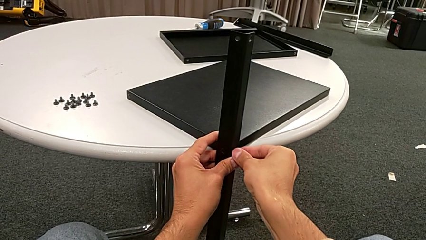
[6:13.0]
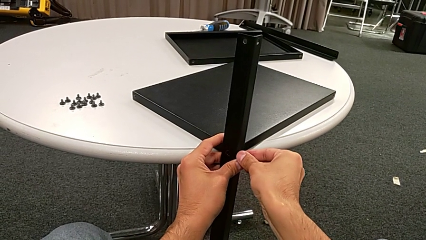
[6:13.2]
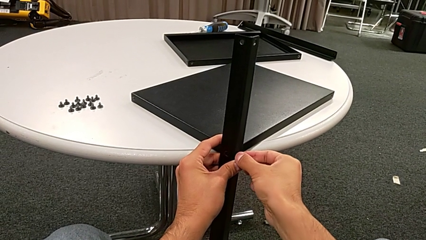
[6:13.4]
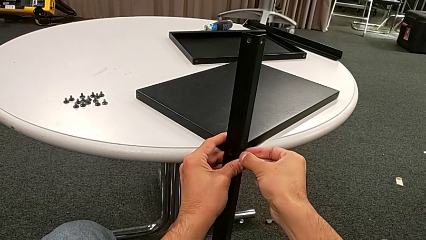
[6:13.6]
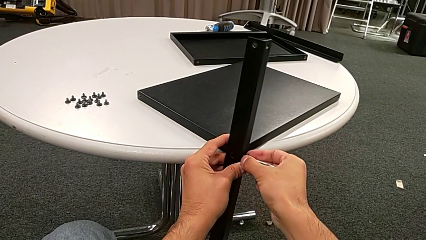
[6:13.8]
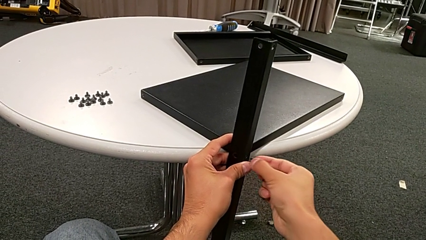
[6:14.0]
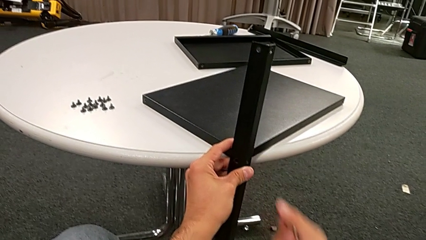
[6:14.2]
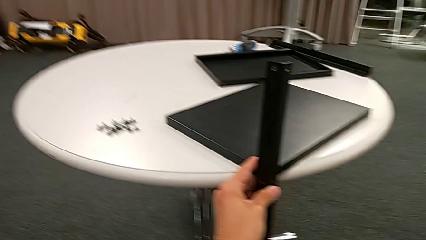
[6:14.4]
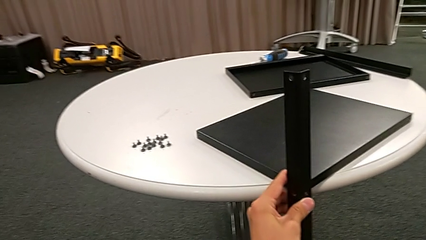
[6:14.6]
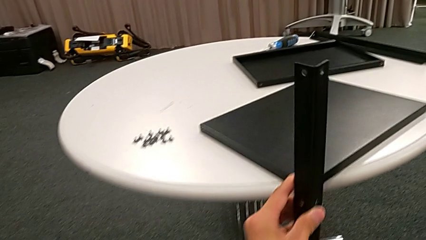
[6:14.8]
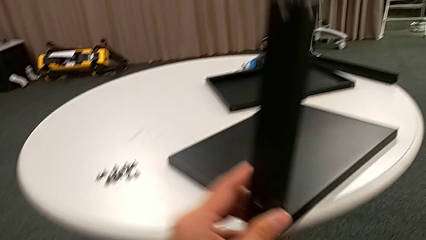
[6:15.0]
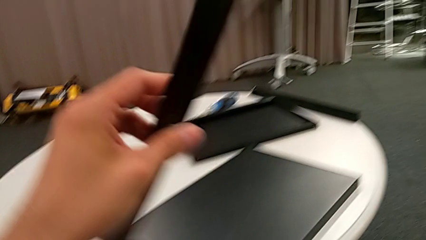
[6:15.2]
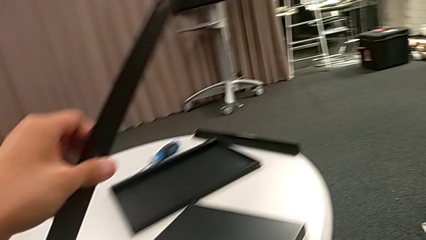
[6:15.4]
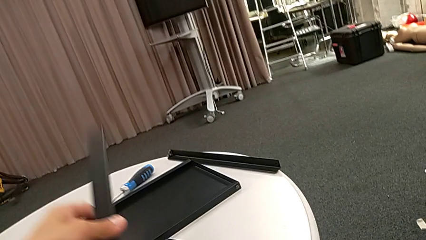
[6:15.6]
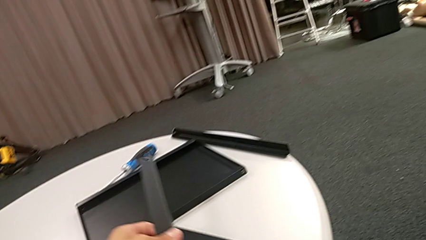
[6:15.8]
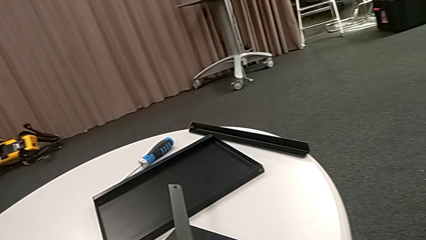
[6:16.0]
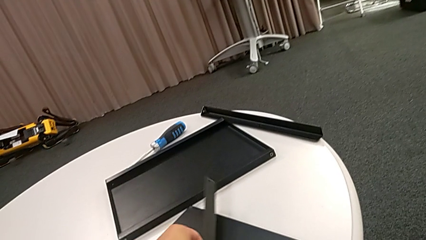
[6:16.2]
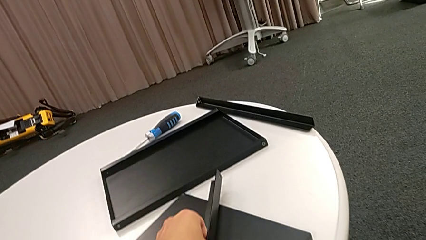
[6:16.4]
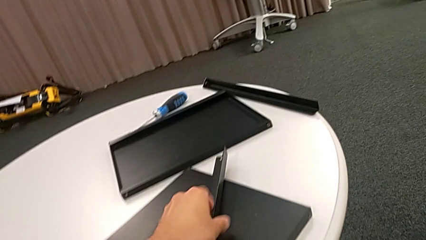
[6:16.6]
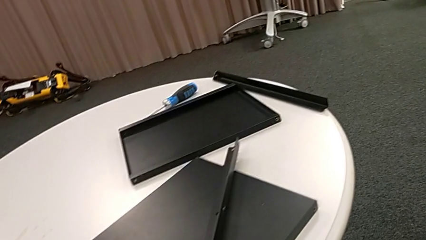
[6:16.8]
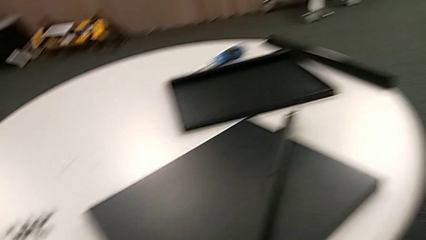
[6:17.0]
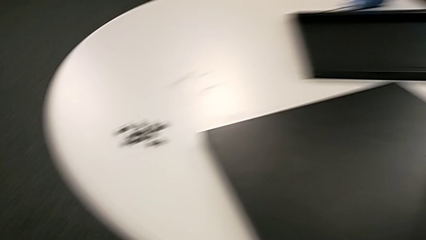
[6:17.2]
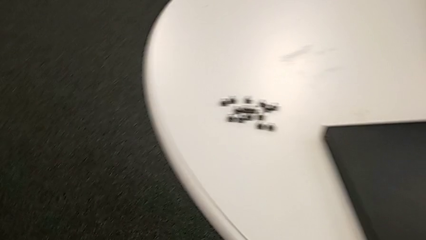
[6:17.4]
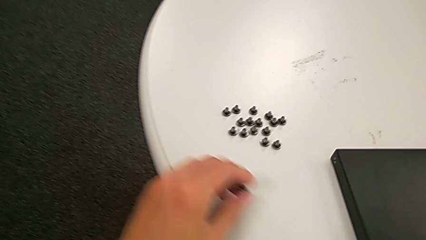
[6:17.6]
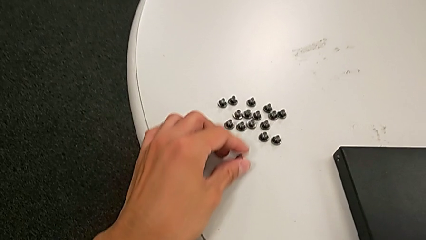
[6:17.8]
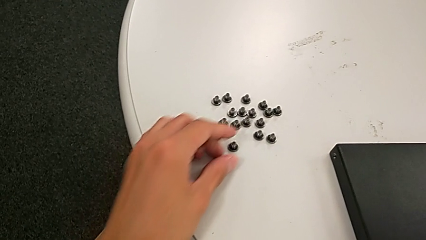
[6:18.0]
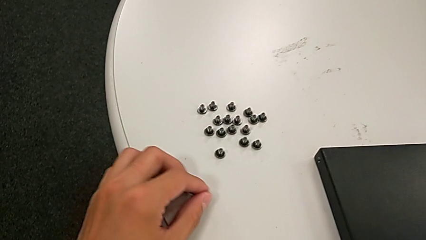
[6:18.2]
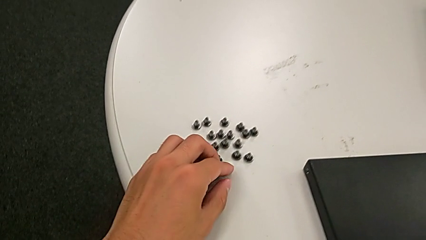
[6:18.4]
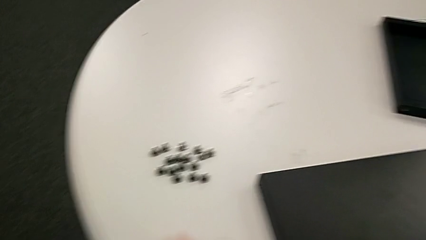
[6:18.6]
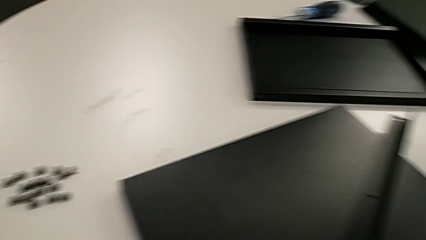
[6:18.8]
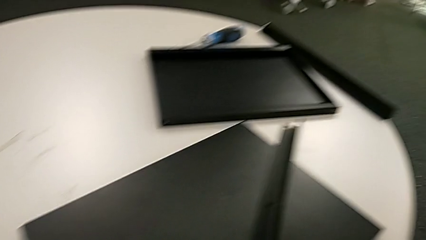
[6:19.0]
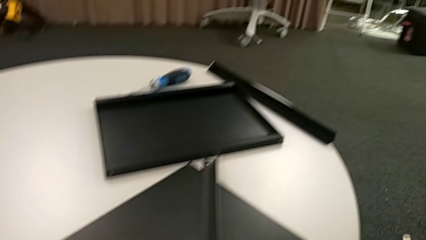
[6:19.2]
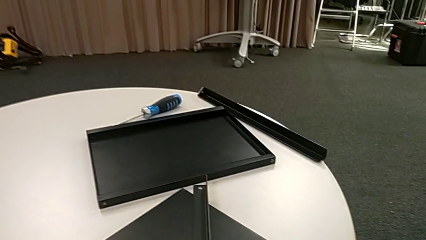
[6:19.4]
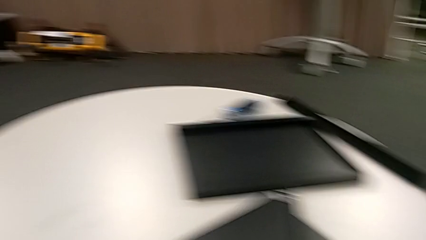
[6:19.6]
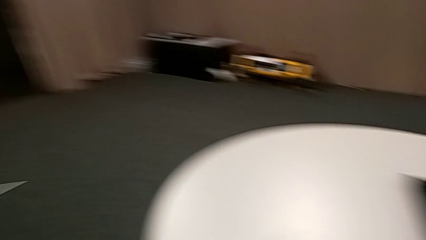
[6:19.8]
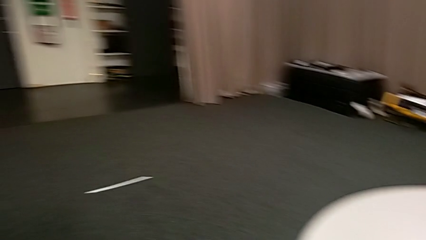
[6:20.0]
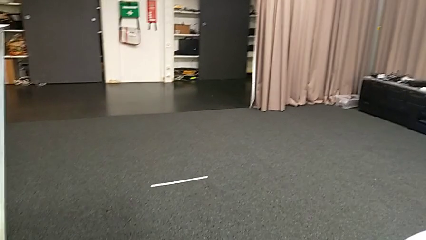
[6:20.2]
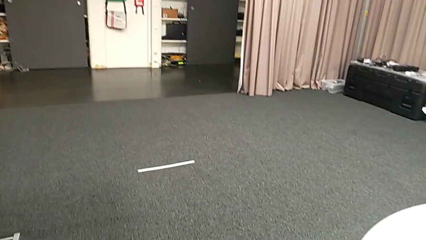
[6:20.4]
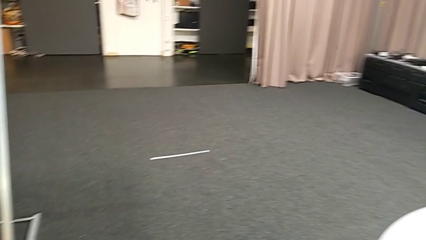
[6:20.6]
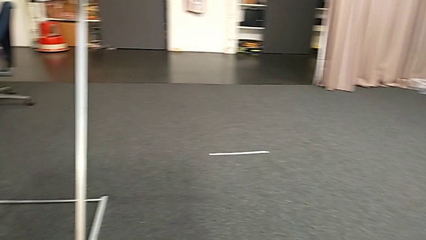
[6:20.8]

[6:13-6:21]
The camera wearer is disassembling the fourth leg and the shelf of the furniture. They disassemble the hex socket head, disassemble the leg, place it and place the hex socket head.
